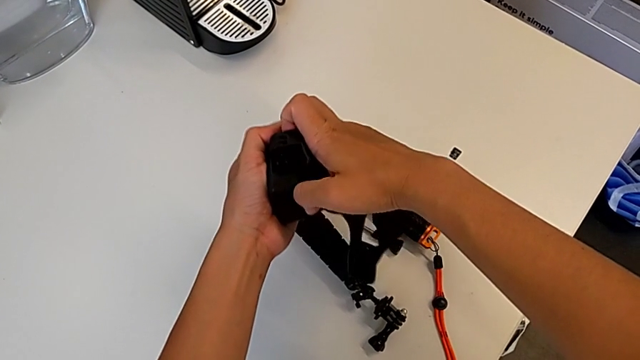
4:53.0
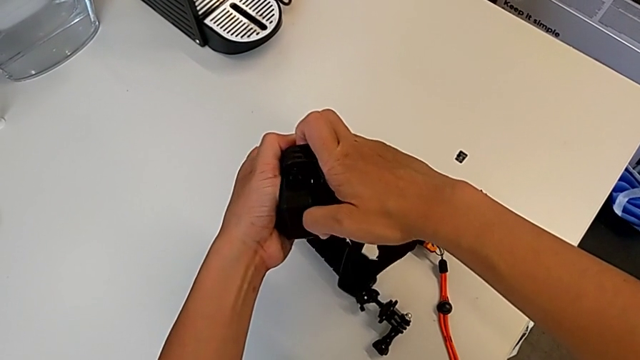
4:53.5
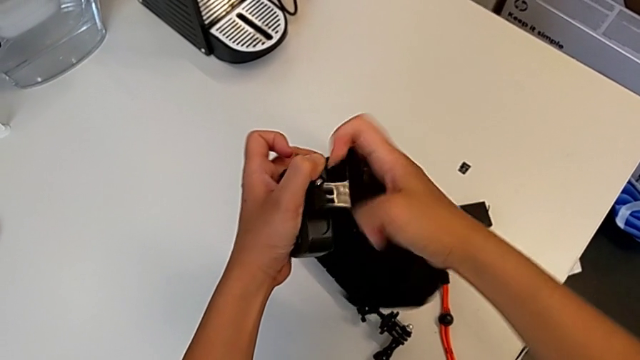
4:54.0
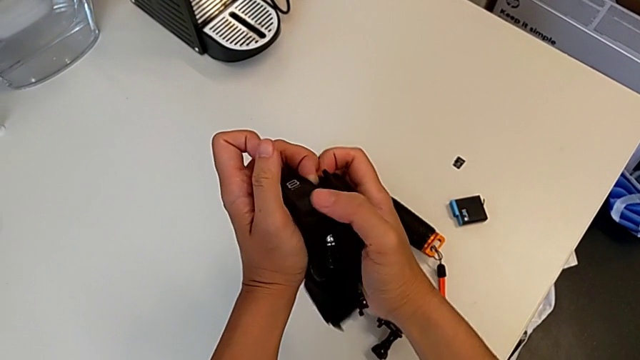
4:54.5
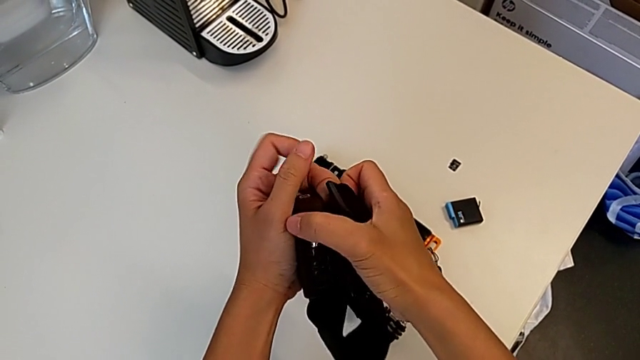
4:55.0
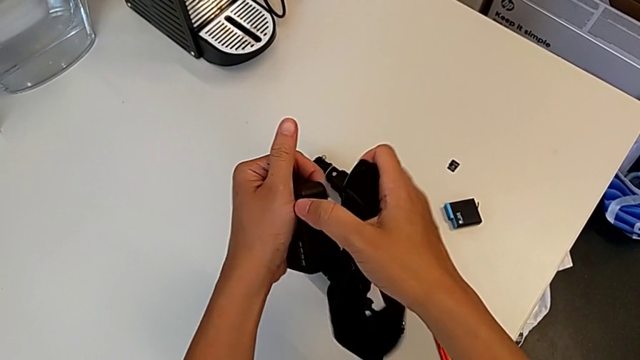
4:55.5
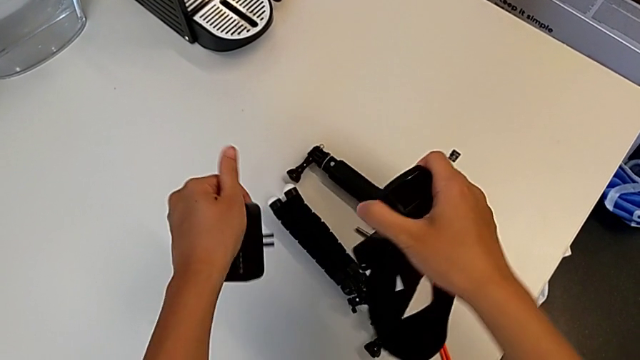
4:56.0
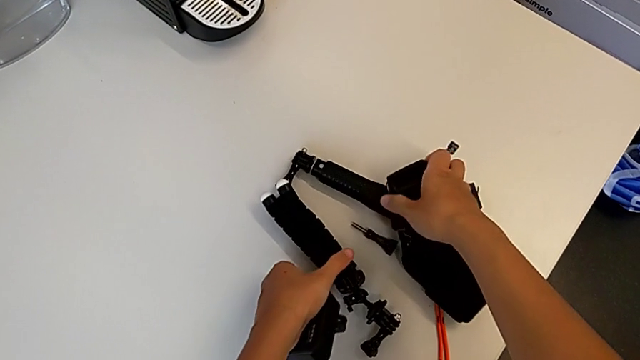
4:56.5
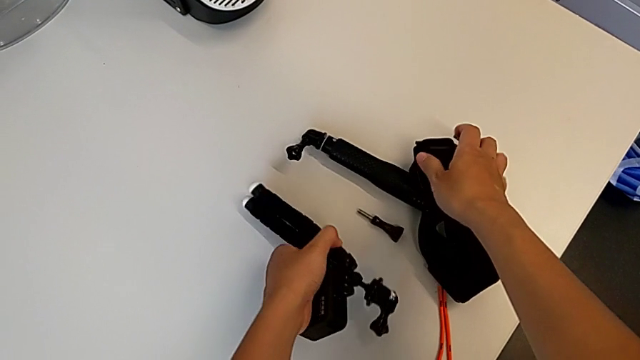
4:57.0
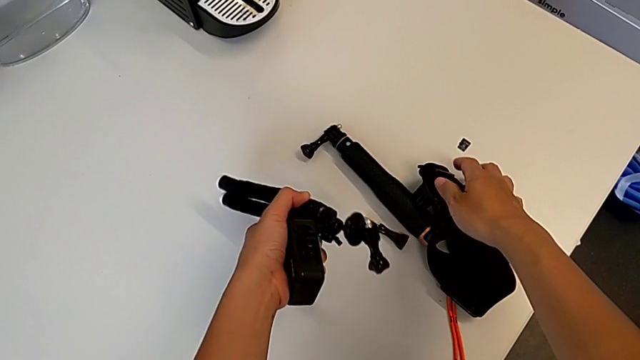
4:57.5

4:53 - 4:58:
The camera wearer is removing their strap. They withdraw the strap.

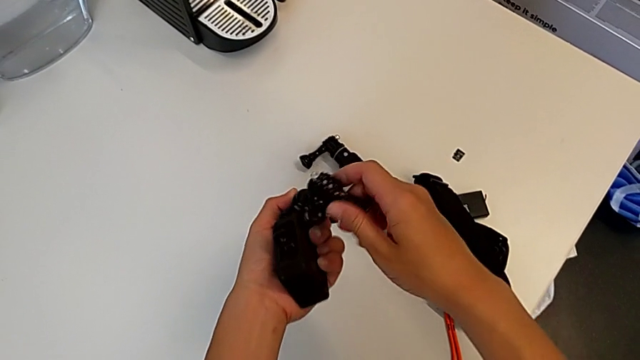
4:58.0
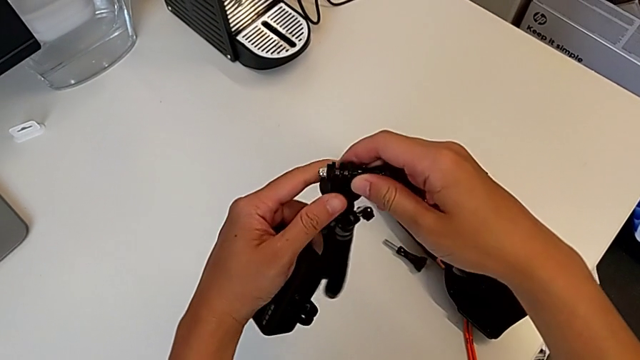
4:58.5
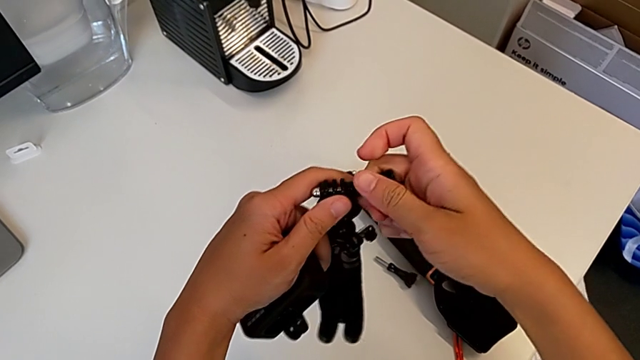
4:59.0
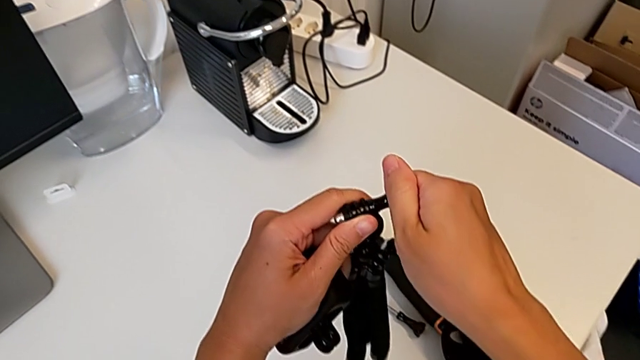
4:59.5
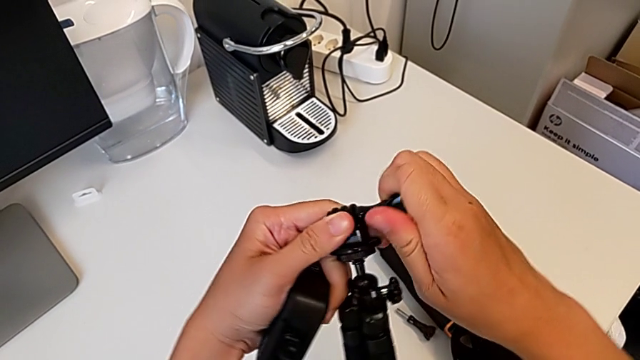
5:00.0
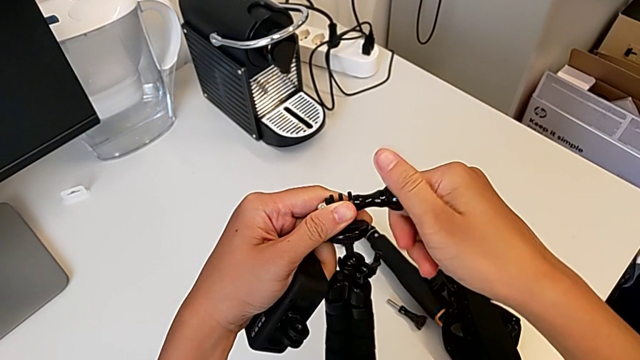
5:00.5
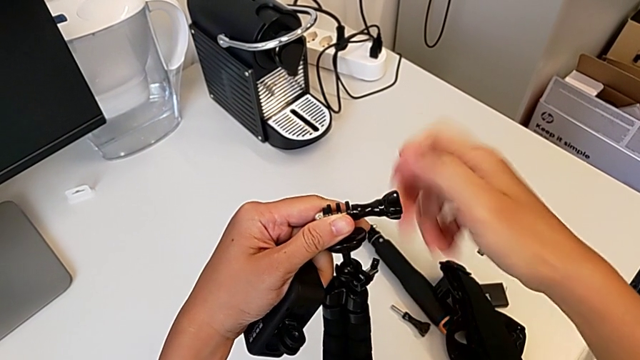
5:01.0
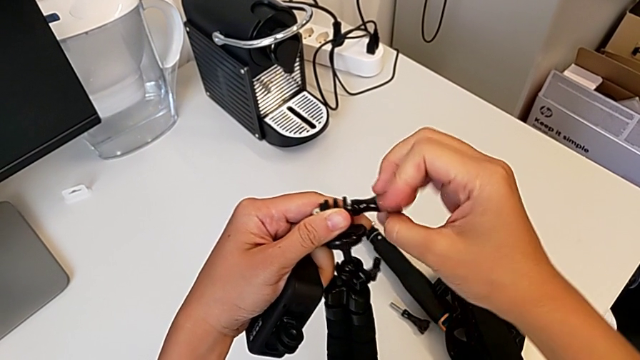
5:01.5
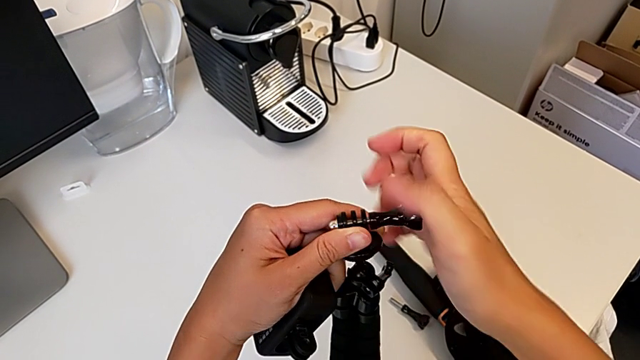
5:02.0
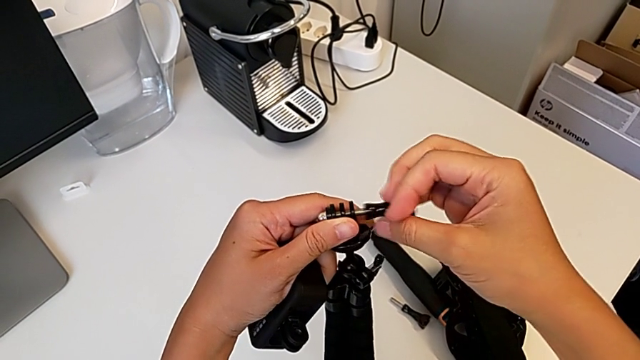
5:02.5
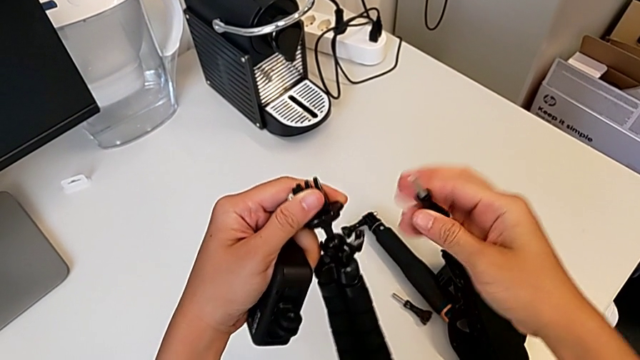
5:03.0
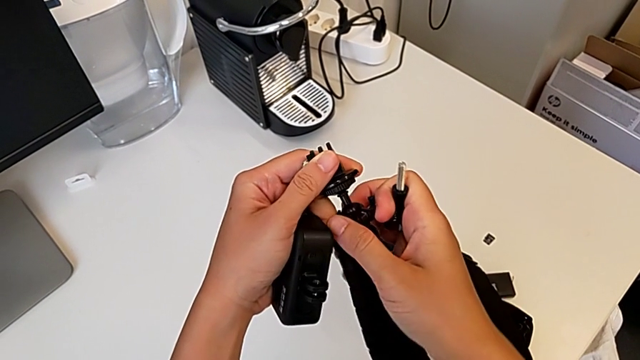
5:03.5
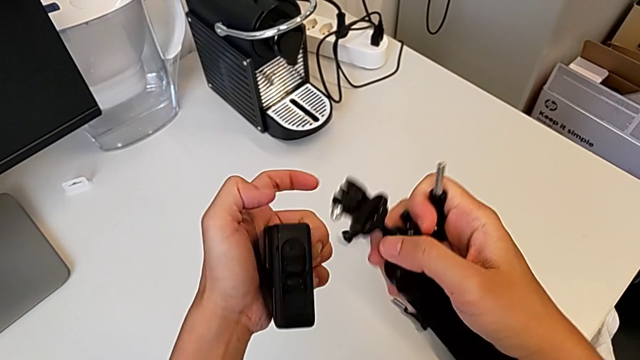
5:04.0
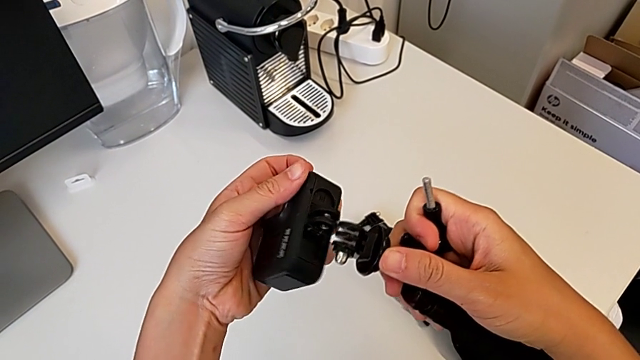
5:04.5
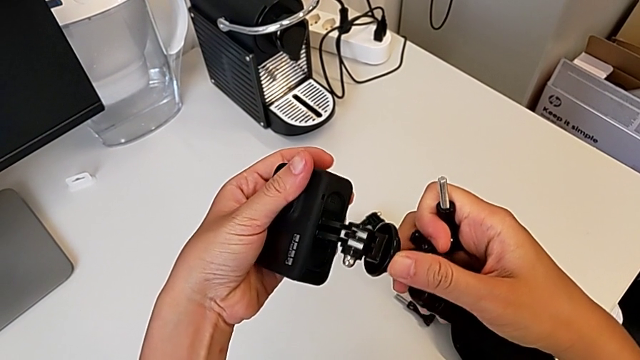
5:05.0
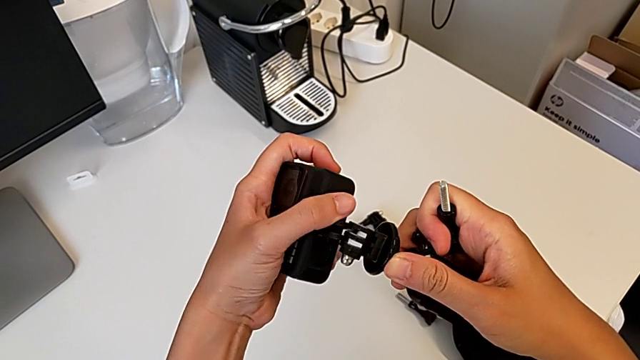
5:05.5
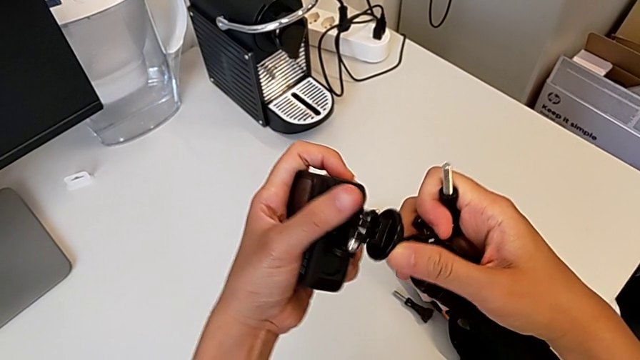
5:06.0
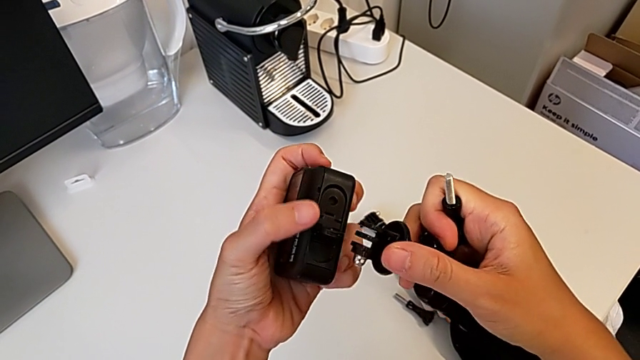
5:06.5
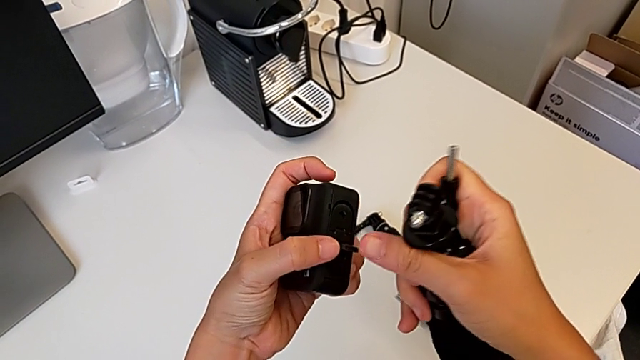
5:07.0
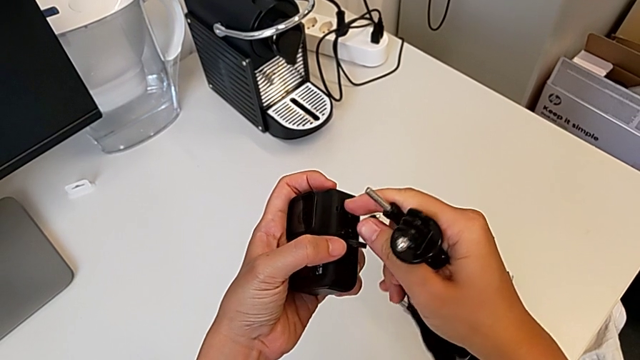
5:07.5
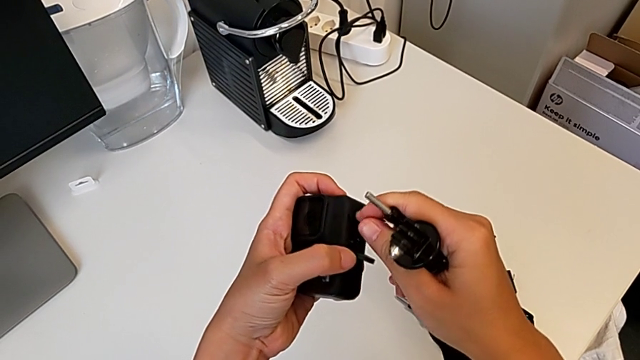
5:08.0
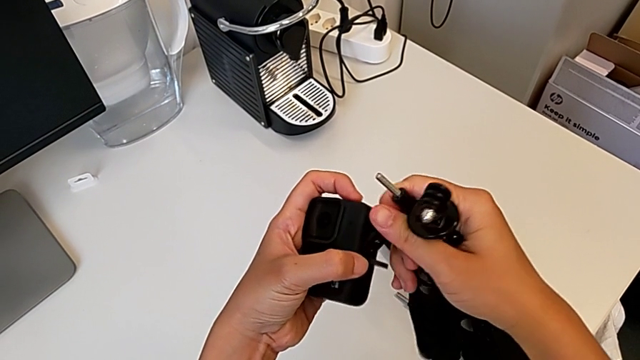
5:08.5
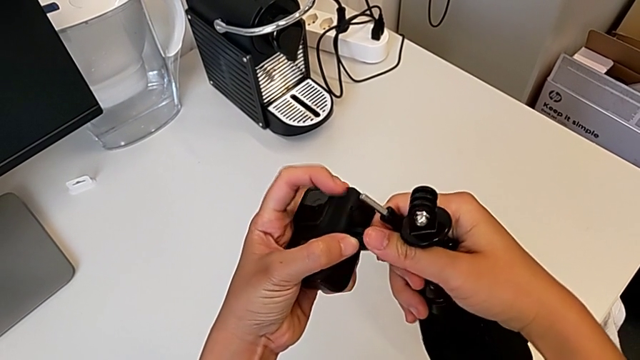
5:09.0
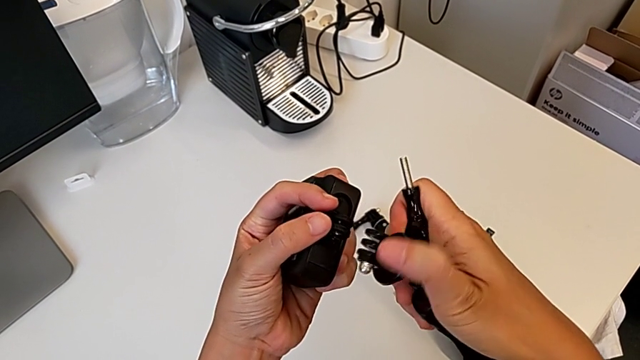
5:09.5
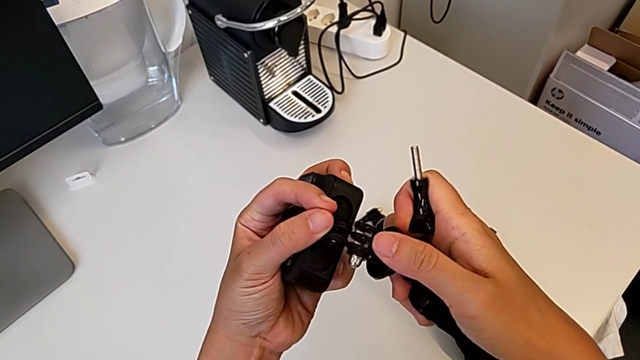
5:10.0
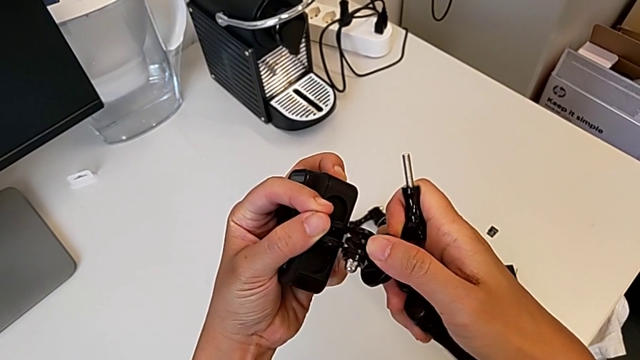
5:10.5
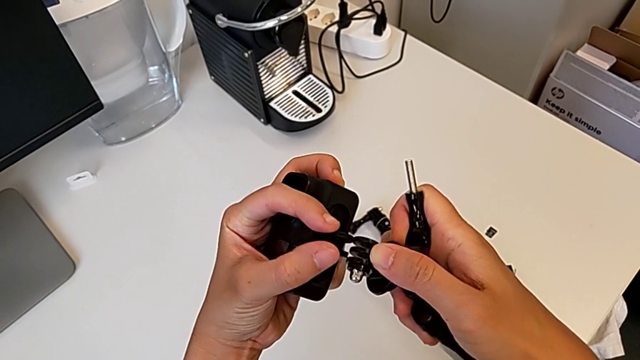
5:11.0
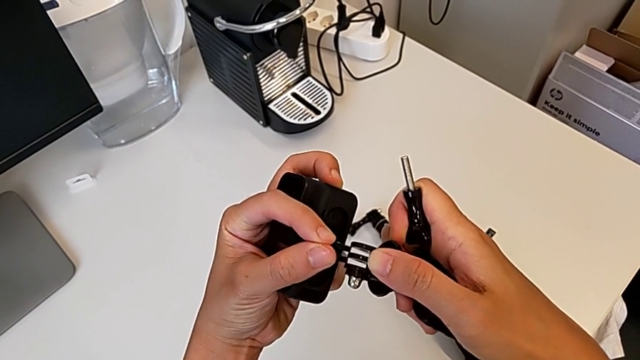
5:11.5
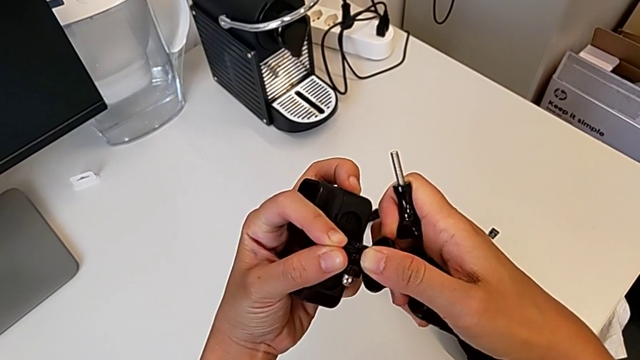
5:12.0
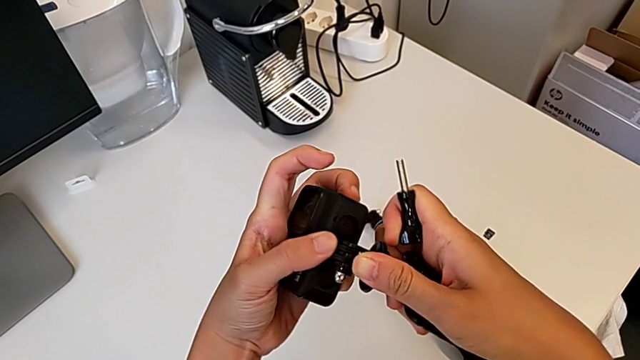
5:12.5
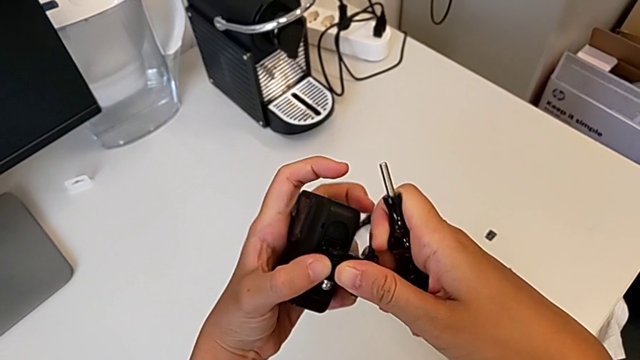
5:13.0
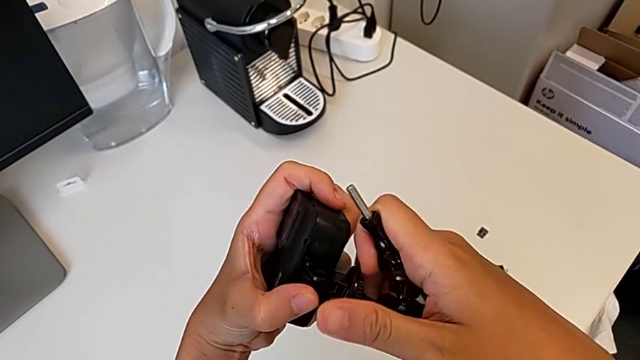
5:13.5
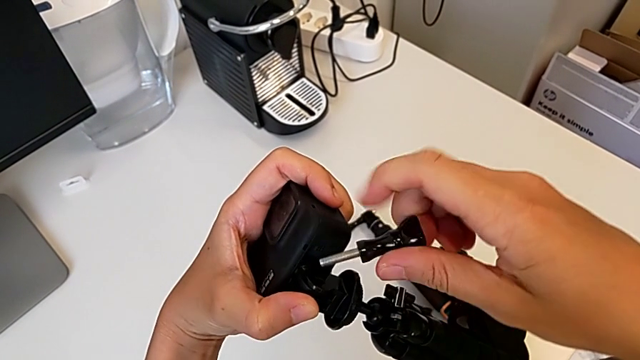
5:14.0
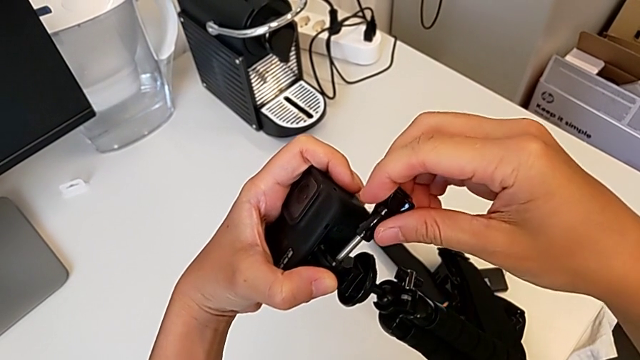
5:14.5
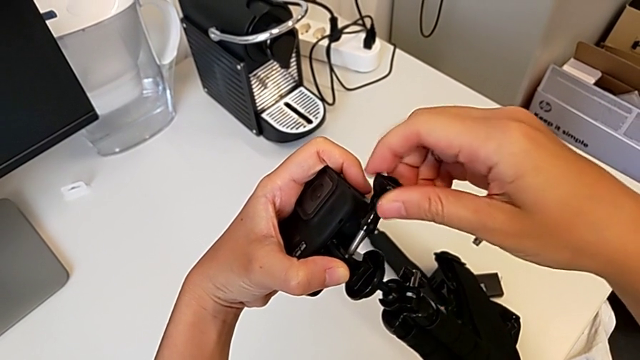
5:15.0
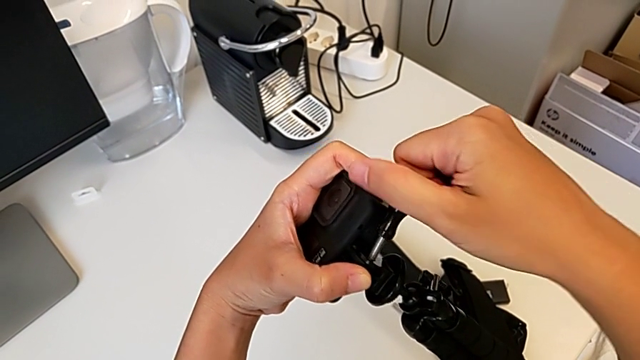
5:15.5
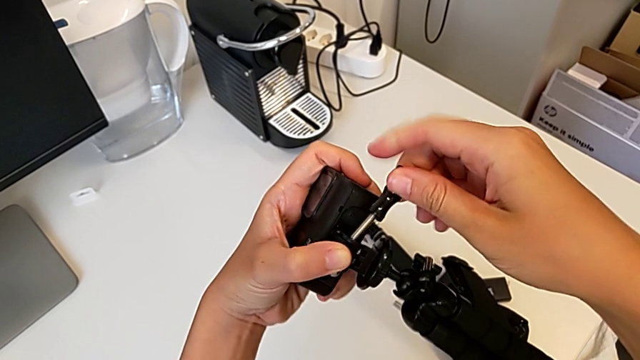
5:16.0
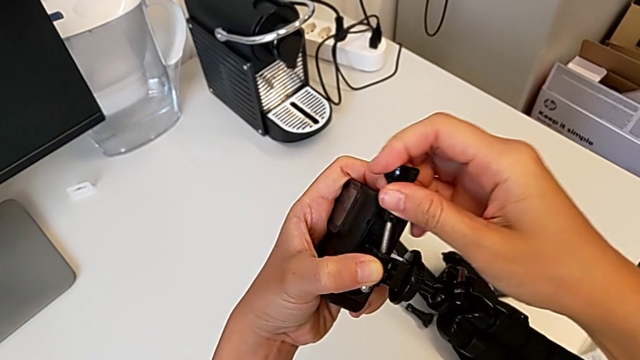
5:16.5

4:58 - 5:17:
The camera wearer is mounting the GoPro onto the tripod. They grab the tripod, unscrew the screw, align the mounting peg, insert the tripod and align the screw.
